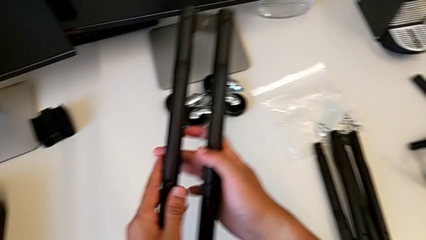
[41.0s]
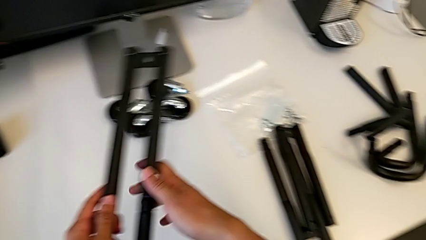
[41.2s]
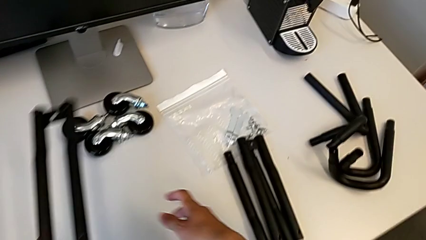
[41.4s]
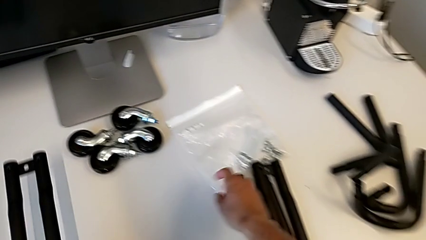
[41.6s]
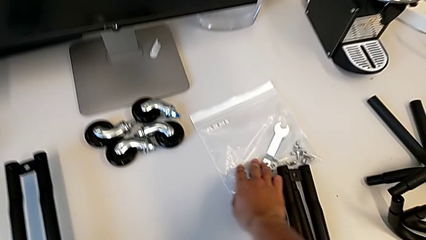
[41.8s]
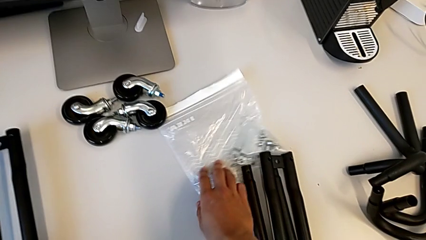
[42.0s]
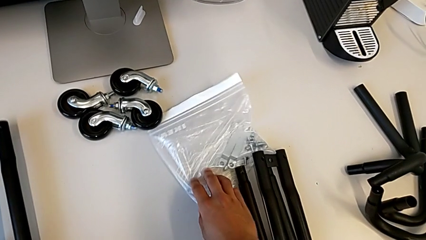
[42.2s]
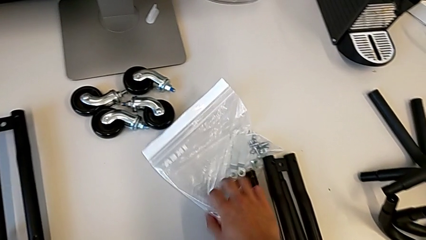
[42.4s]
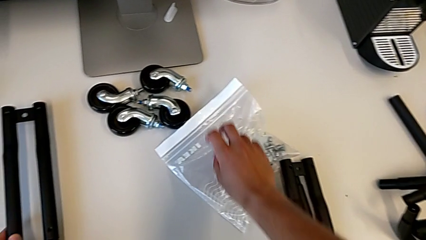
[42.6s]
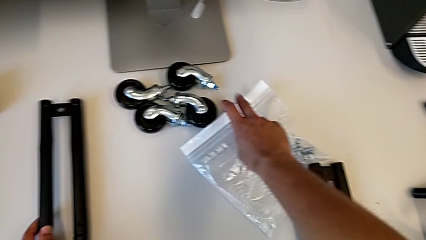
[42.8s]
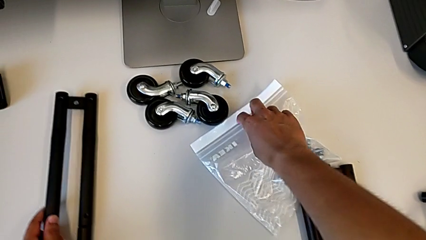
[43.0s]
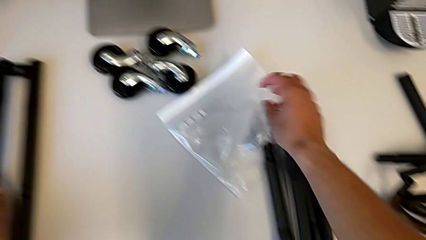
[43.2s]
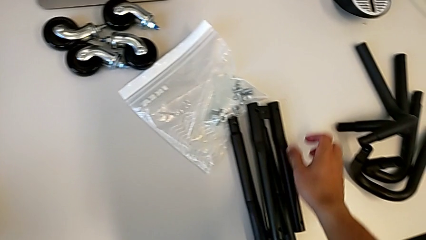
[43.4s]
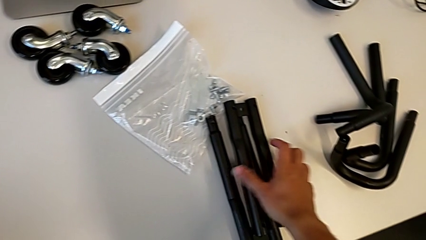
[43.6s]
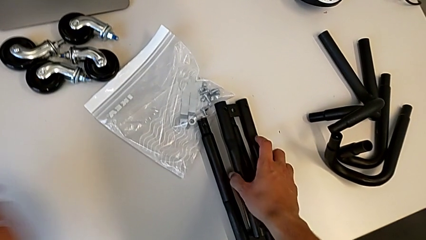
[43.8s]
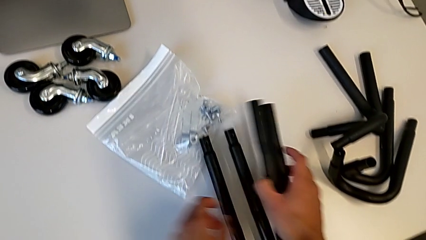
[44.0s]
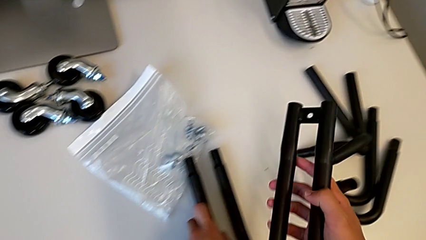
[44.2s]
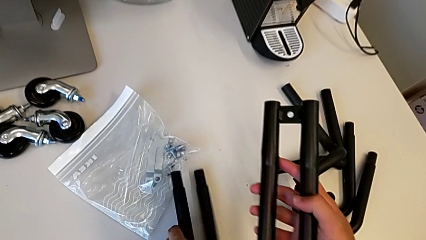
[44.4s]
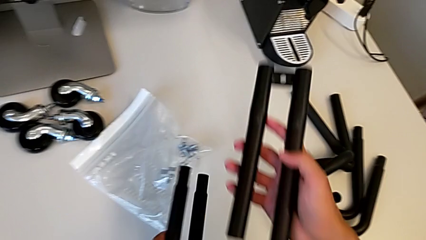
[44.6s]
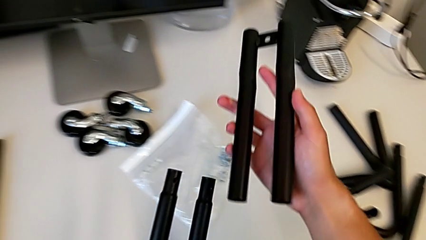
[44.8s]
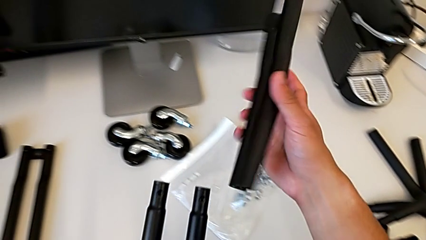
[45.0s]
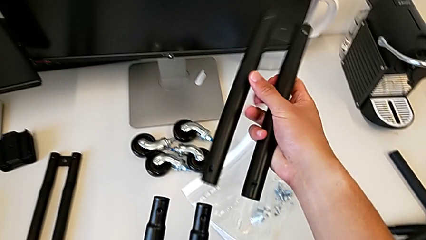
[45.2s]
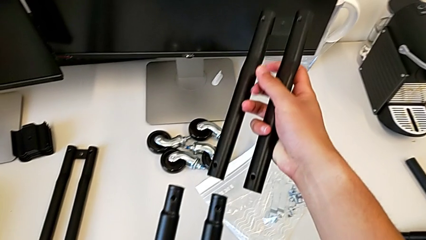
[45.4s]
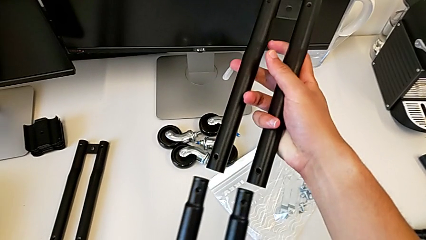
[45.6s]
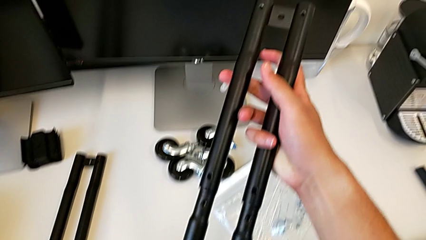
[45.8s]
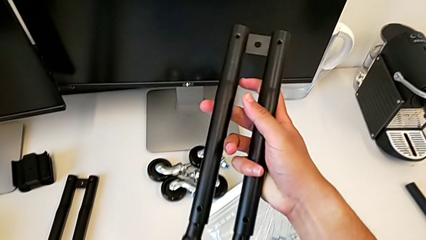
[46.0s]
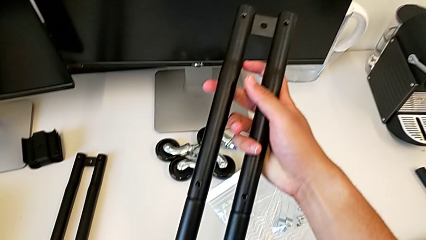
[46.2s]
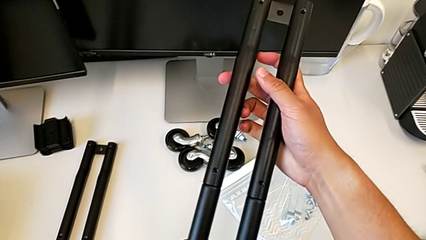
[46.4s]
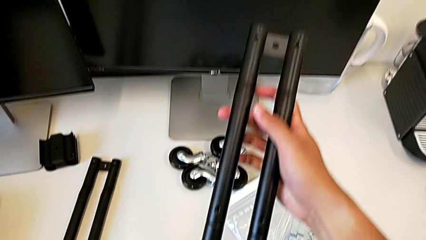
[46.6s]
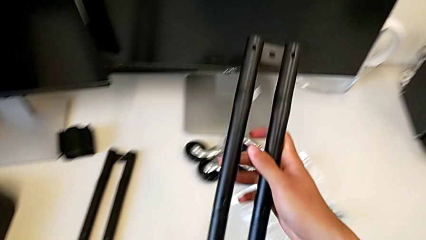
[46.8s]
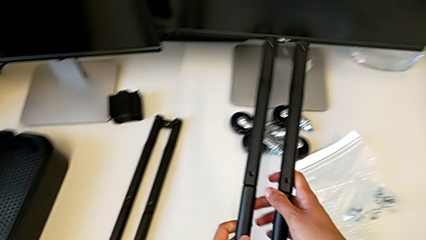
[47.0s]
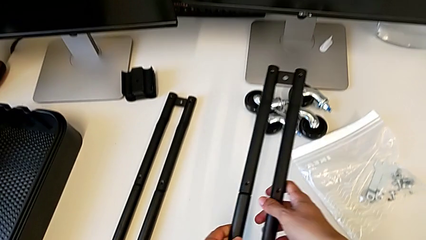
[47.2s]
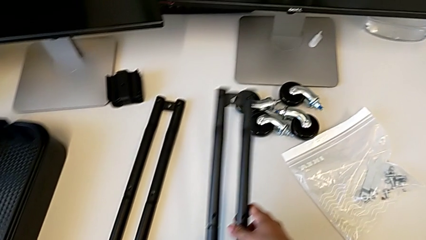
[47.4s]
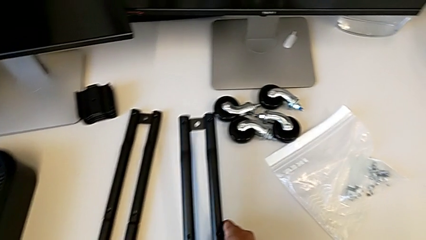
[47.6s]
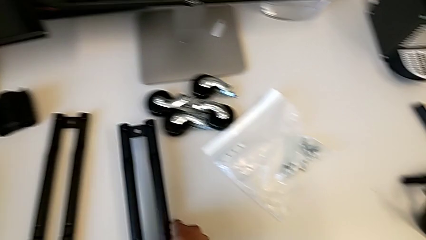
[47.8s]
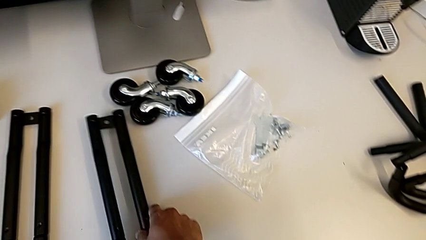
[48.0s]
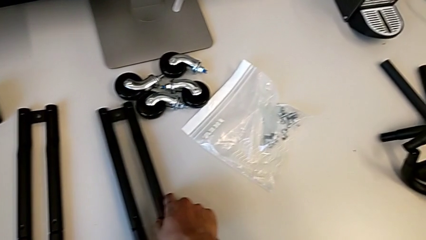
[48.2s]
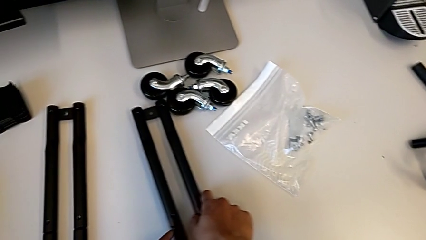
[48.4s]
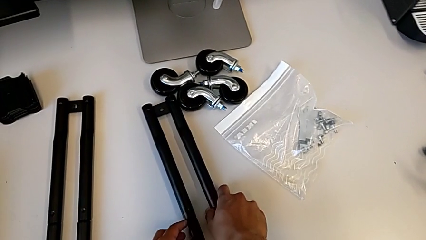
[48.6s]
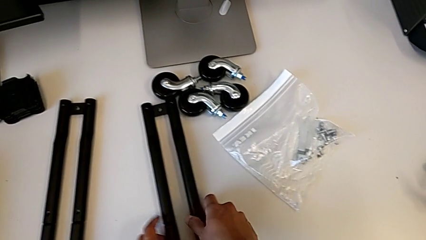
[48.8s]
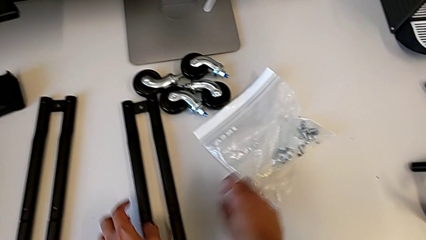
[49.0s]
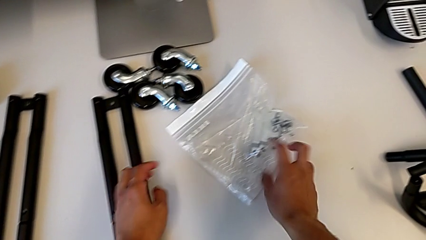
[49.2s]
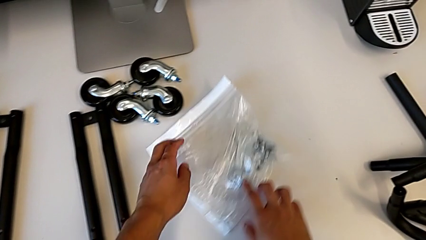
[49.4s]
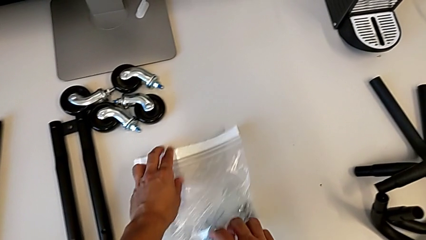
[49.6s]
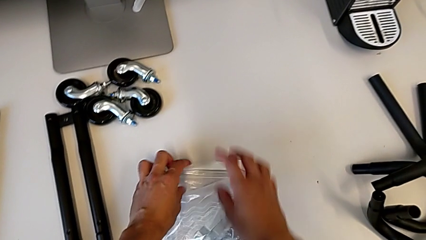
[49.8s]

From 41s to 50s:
The camera wearer is assembling the side bars of the rolling cart. They grab the second leg and assemble it.

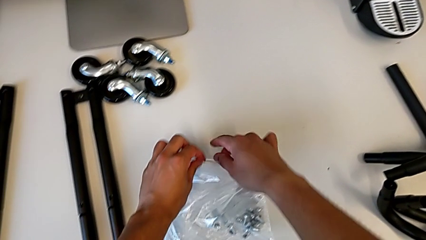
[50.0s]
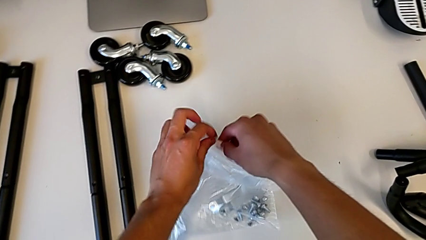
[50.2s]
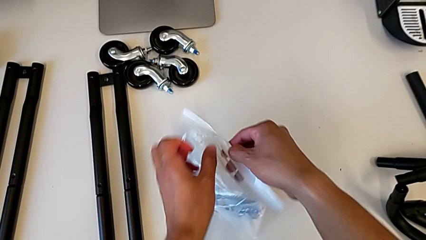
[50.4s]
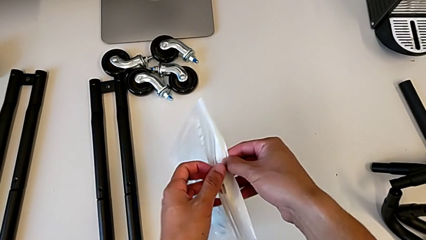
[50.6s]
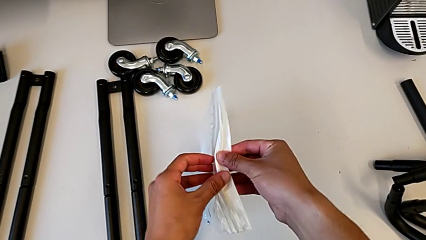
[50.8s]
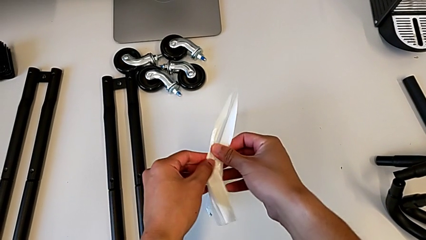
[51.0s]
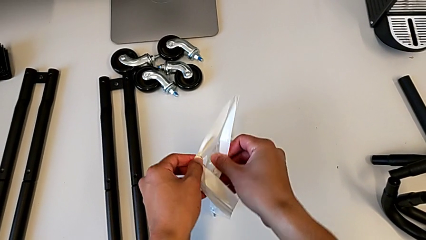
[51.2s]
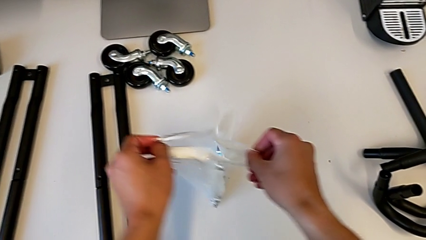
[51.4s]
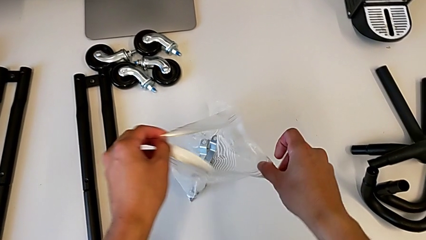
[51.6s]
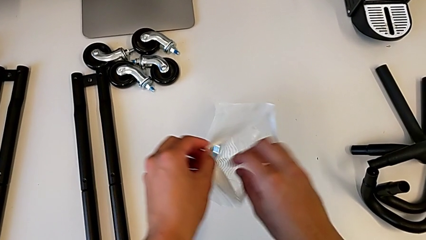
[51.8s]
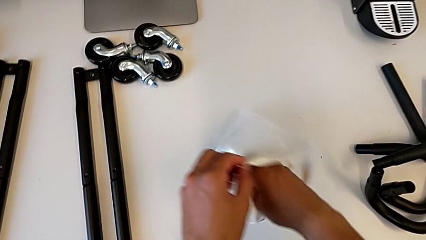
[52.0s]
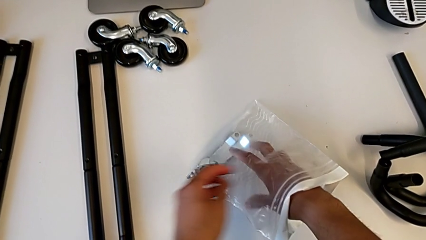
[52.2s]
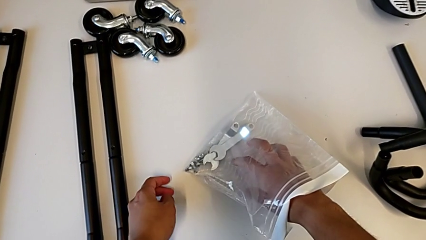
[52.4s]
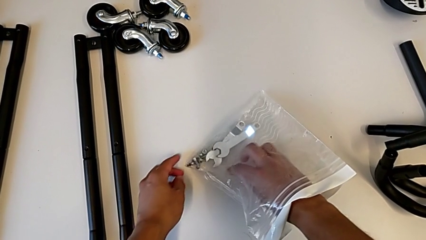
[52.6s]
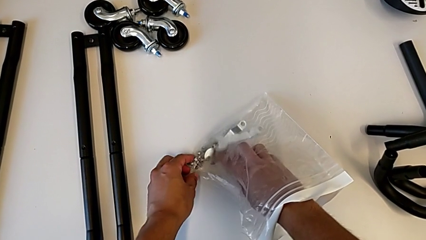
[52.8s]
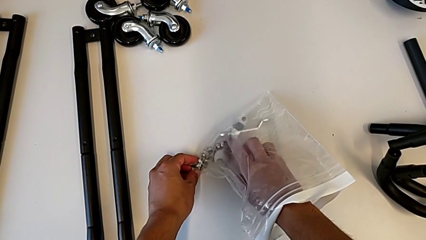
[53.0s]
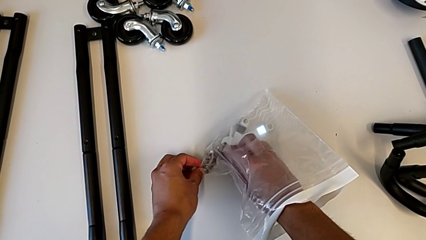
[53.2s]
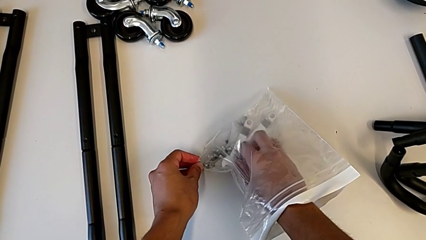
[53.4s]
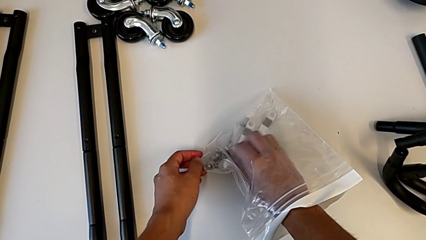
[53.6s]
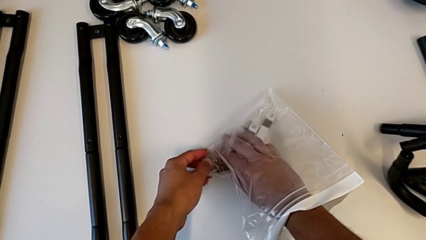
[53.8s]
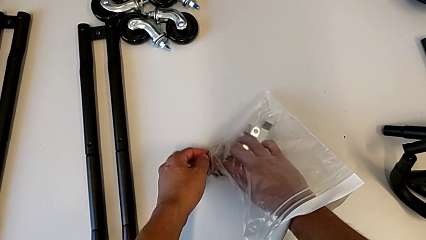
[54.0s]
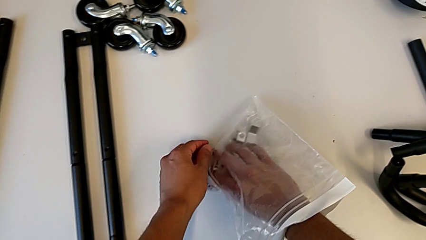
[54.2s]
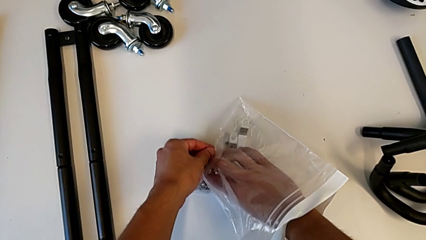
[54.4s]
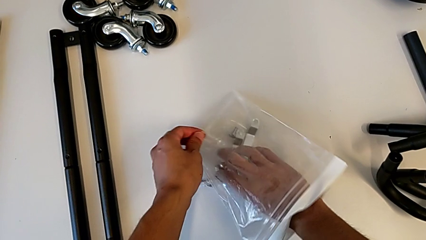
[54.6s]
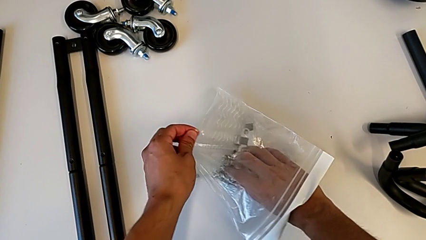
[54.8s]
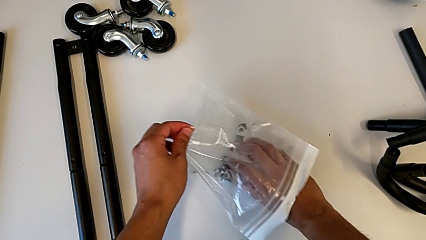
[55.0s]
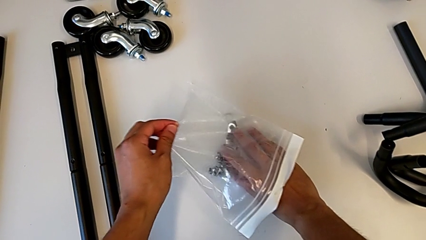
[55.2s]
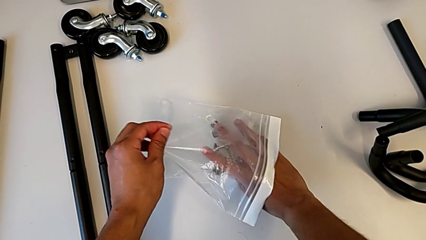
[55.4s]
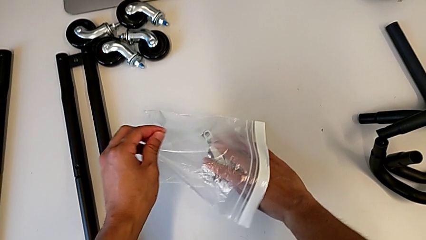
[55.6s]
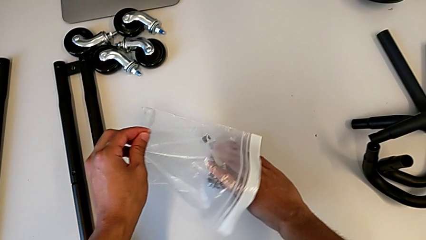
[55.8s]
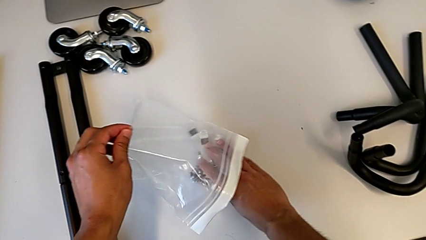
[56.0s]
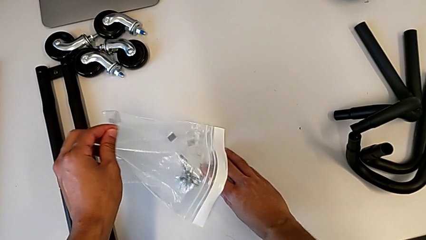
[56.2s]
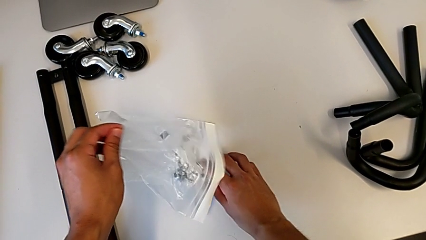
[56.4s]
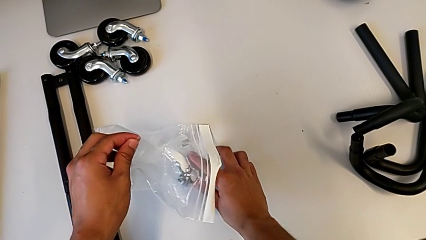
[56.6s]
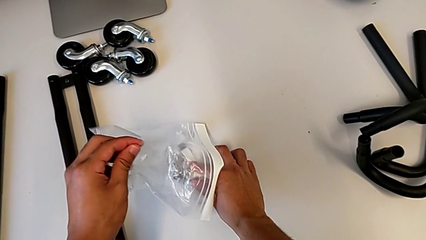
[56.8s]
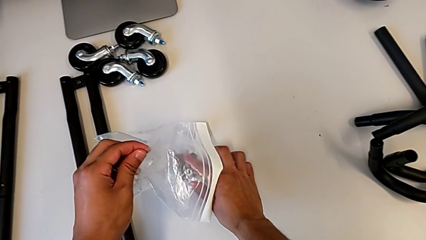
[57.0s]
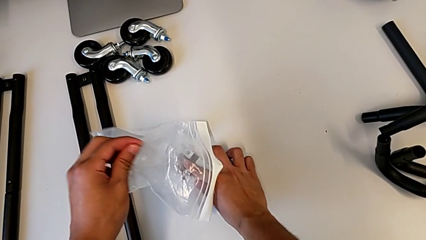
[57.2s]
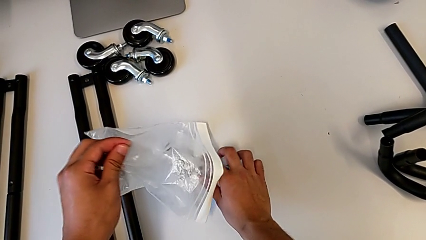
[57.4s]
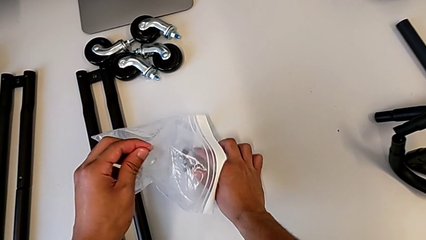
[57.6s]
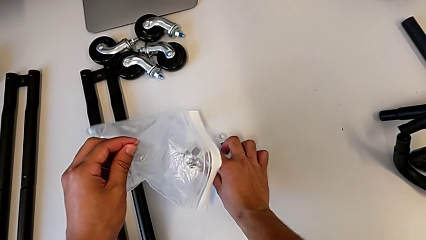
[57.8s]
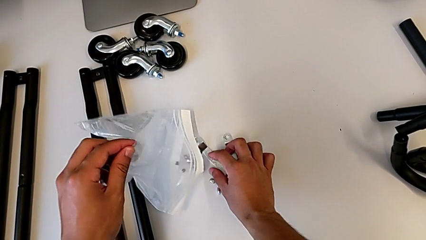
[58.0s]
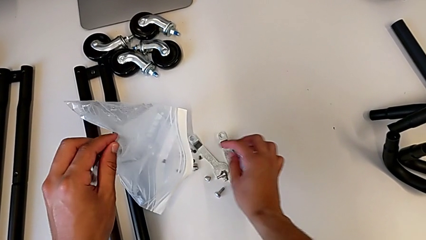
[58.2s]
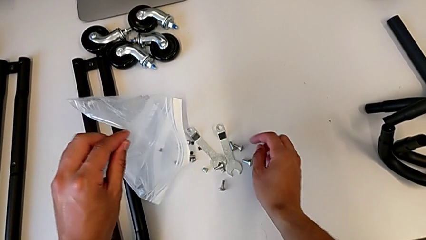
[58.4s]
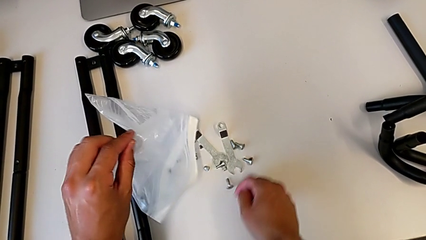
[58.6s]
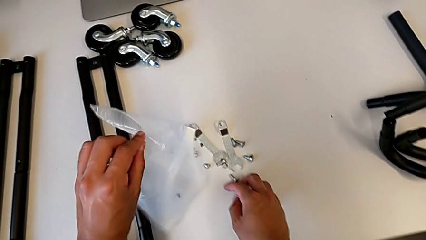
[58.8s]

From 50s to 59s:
The camera wearer is screwing the first pair of side bars. They inspect the screwdriver.
